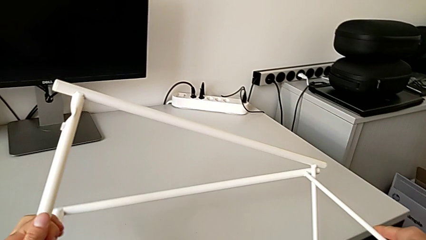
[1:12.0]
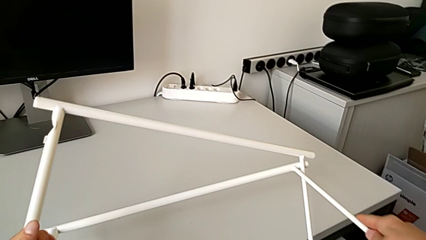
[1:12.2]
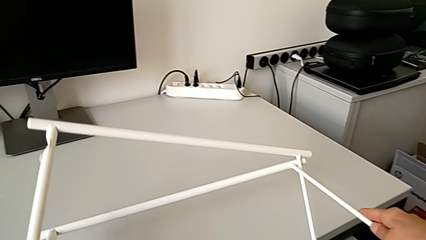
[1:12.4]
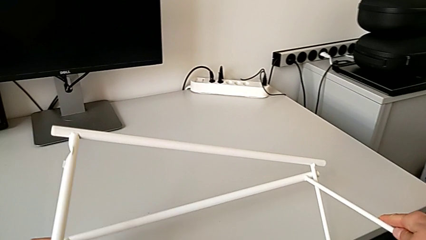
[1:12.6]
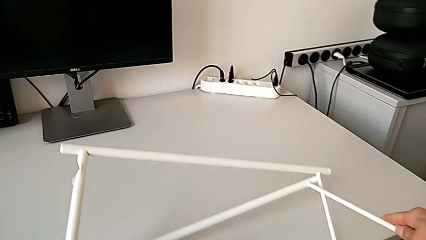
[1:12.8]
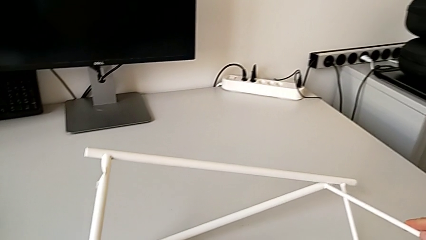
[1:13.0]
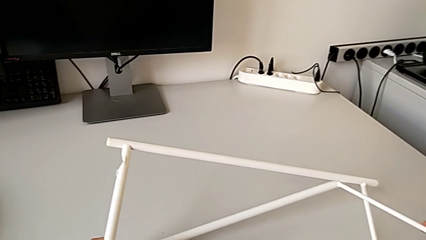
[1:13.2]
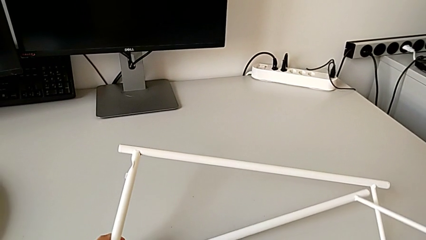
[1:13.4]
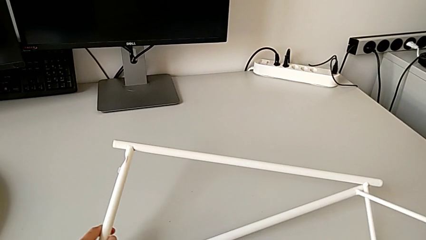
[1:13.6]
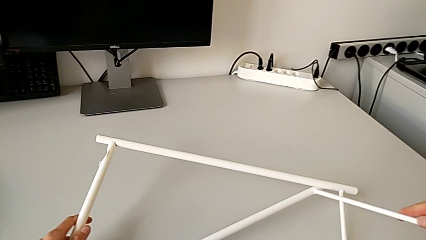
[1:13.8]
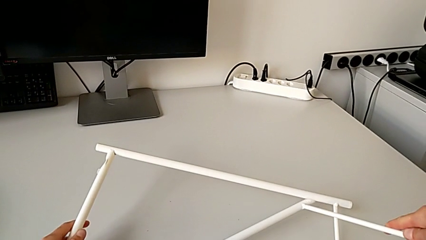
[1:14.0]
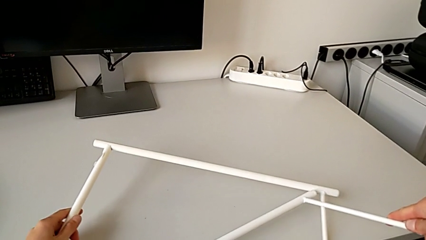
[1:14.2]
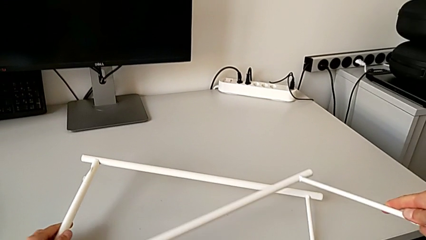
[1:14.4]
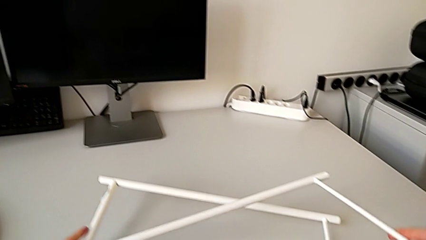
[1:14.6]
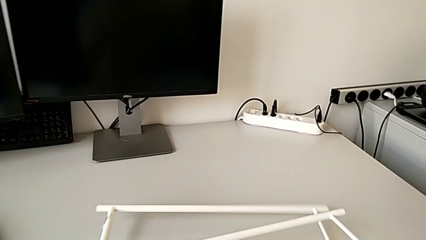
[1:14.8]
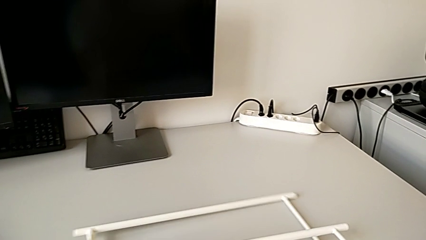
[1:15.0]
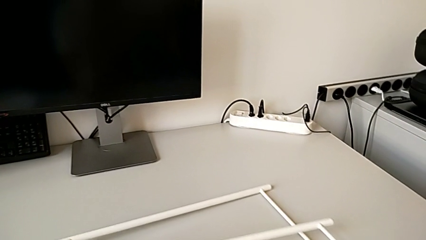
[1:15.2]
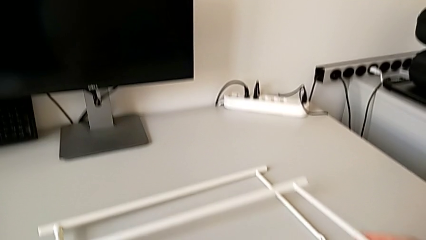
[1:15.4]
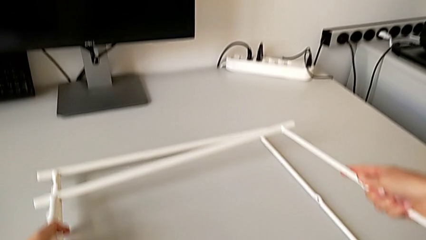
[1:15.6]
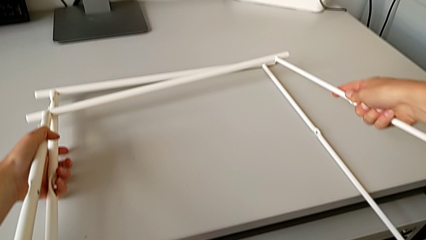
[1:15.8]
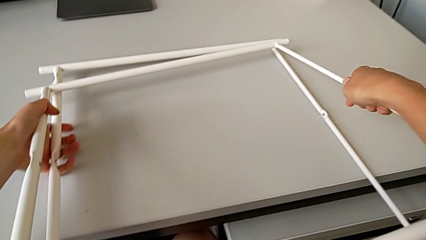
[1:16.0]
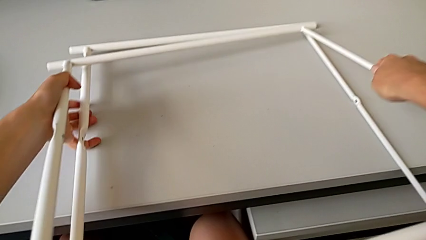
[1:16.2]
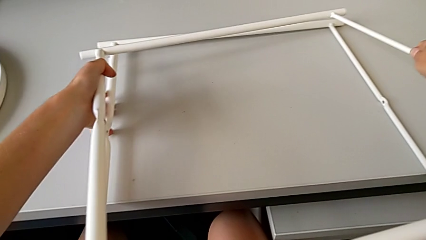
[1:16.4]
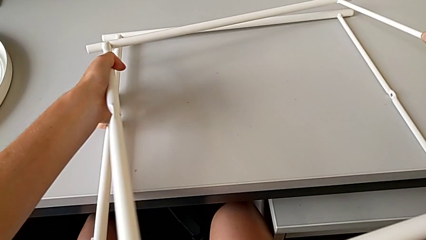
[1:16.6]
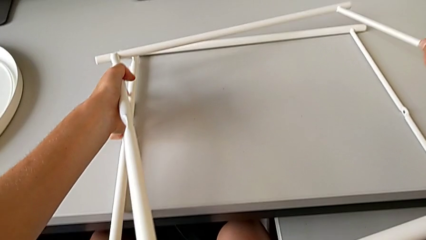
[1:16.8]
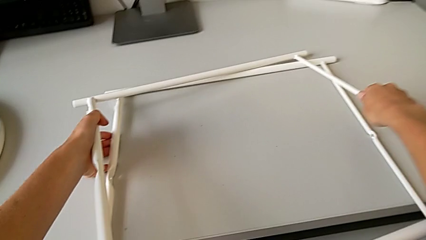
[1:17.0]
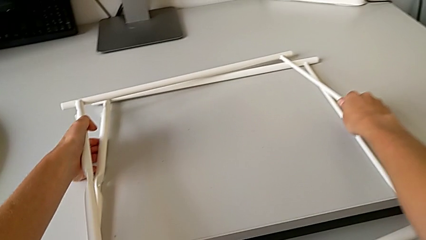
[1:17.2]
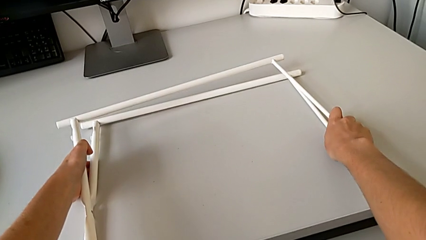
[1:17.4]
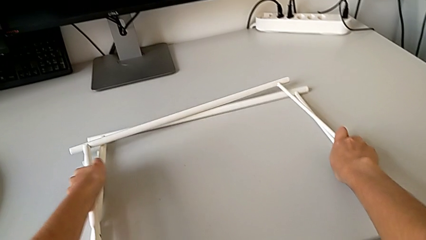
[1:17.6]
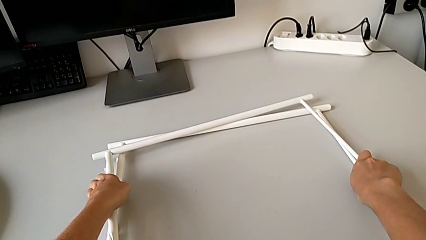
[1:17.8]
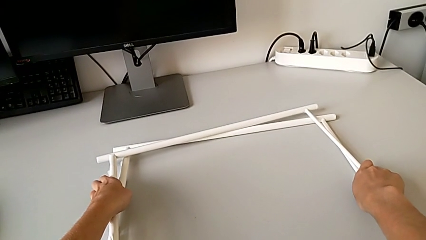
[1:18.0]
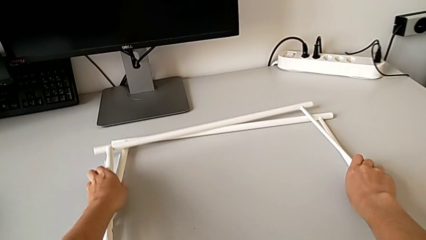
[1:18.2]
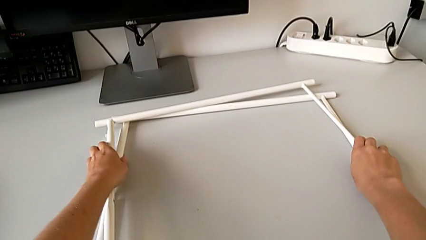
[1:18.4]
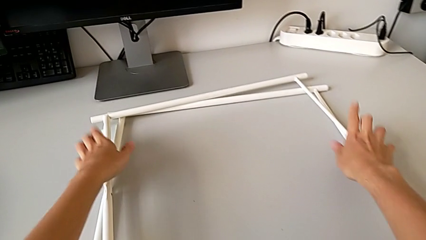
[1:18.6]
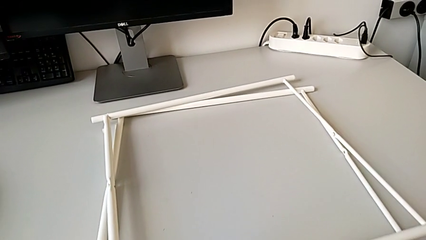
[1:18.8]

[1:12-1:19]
The camera wearer is disassembling the table legs. They place the leg twice.
